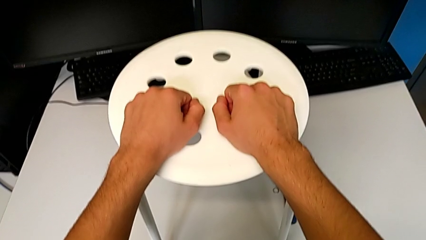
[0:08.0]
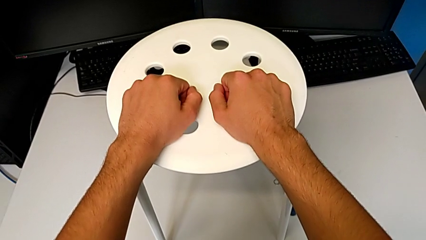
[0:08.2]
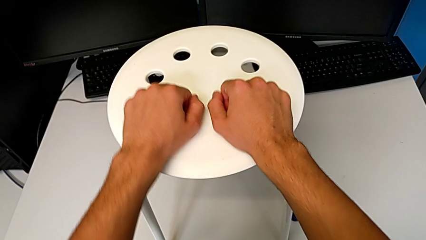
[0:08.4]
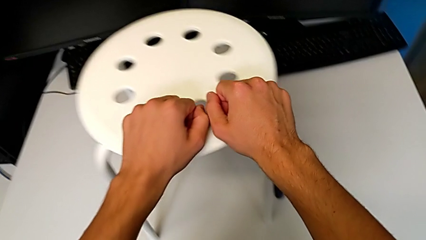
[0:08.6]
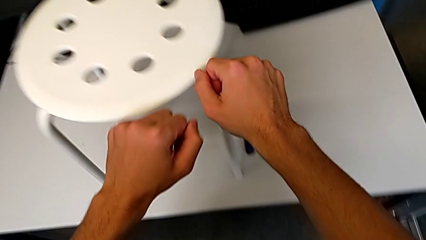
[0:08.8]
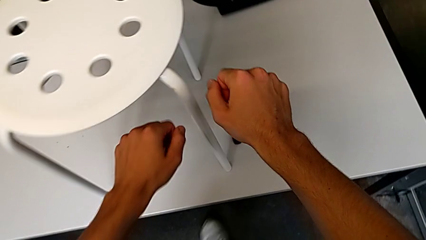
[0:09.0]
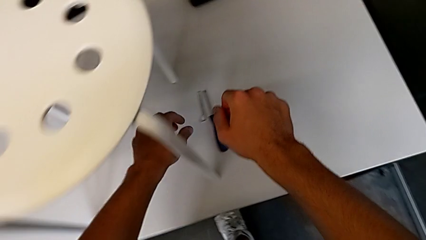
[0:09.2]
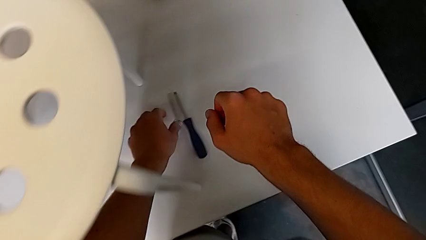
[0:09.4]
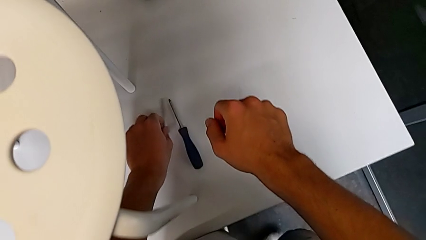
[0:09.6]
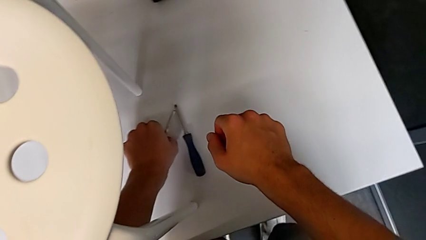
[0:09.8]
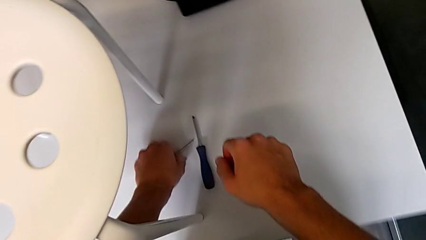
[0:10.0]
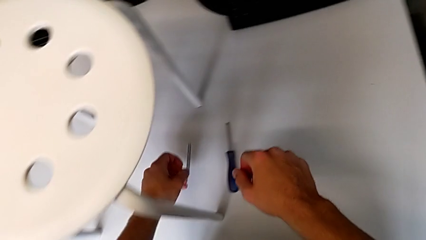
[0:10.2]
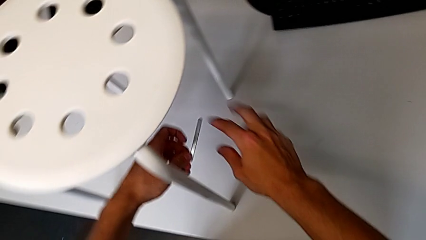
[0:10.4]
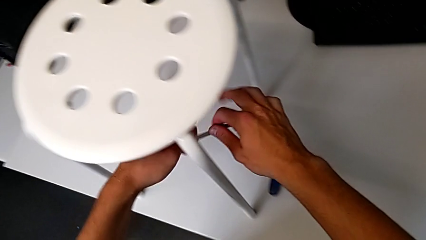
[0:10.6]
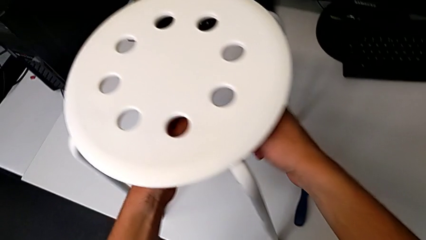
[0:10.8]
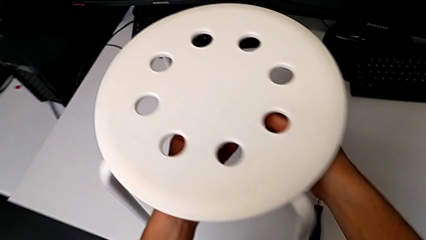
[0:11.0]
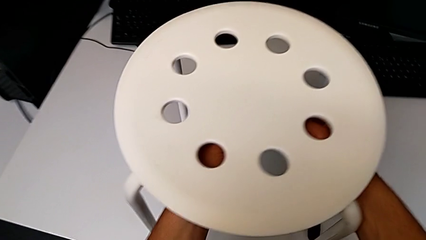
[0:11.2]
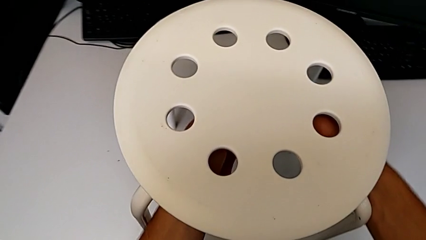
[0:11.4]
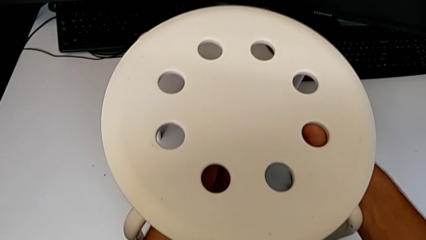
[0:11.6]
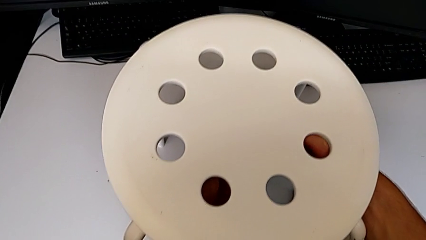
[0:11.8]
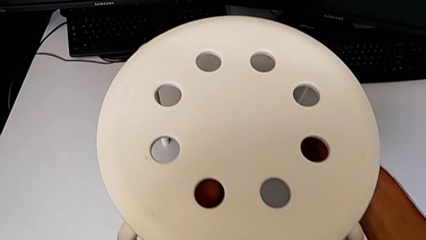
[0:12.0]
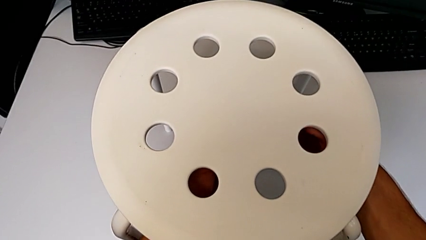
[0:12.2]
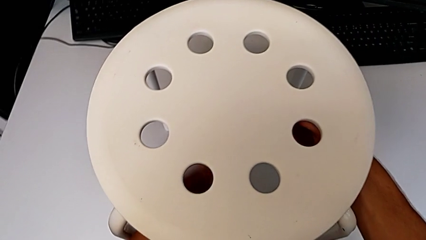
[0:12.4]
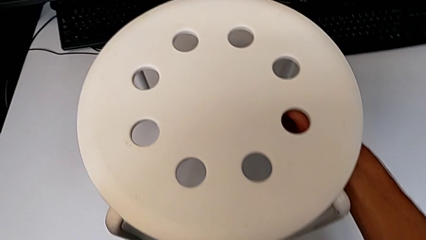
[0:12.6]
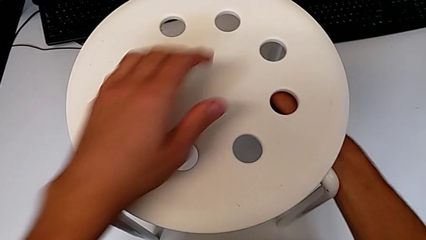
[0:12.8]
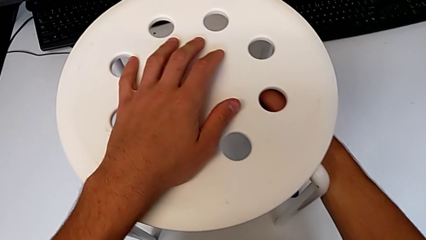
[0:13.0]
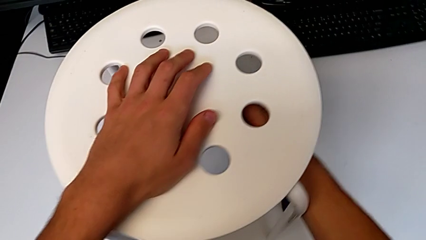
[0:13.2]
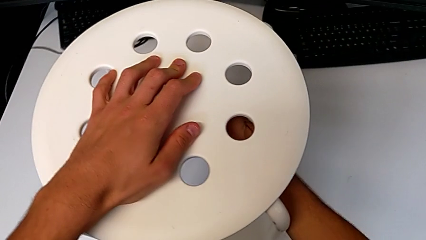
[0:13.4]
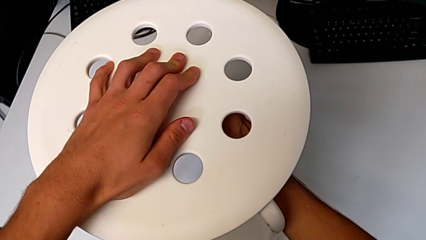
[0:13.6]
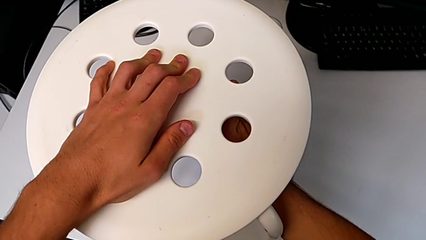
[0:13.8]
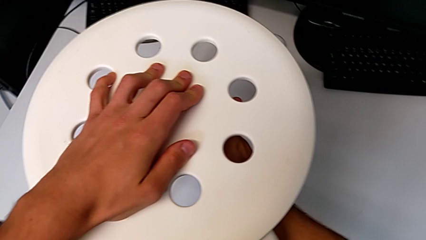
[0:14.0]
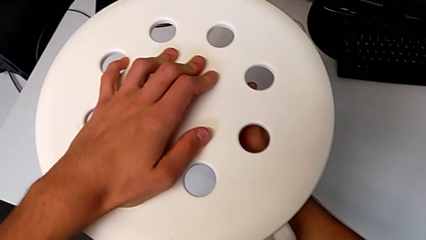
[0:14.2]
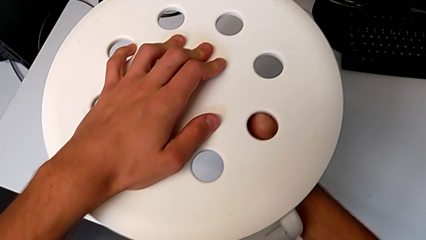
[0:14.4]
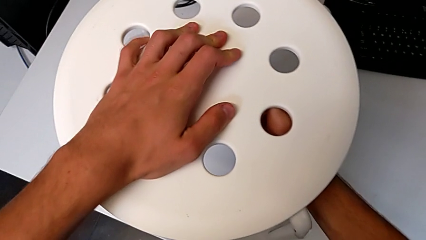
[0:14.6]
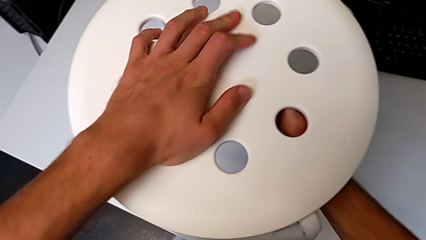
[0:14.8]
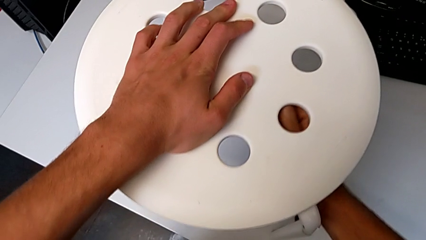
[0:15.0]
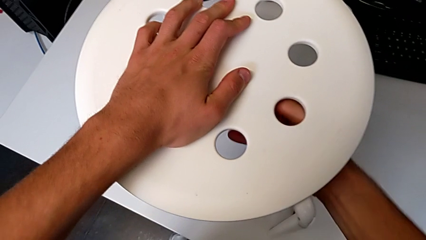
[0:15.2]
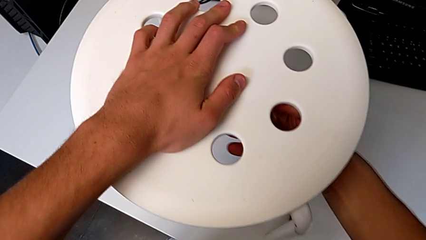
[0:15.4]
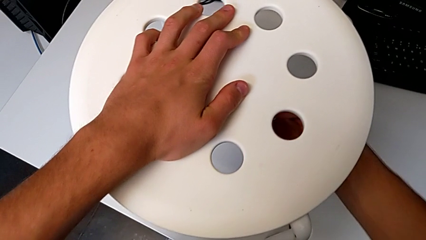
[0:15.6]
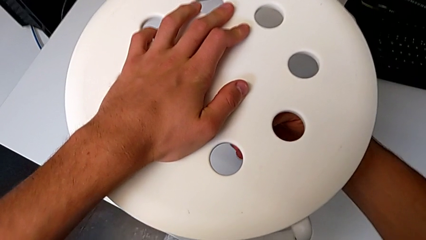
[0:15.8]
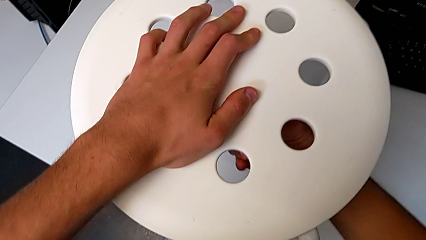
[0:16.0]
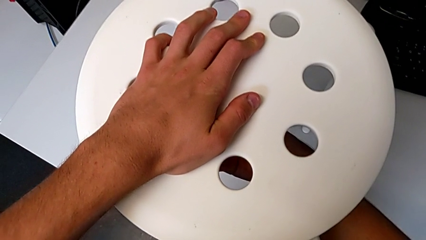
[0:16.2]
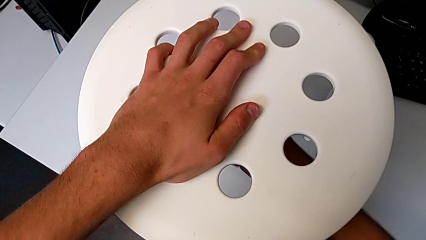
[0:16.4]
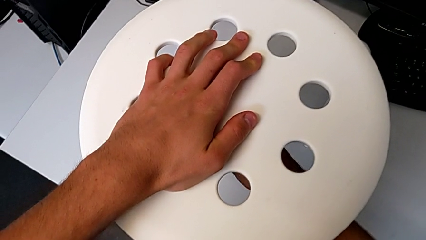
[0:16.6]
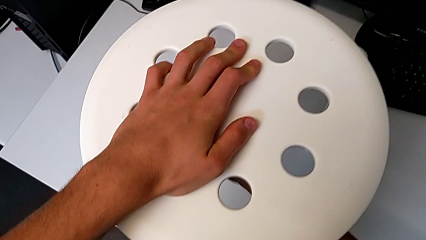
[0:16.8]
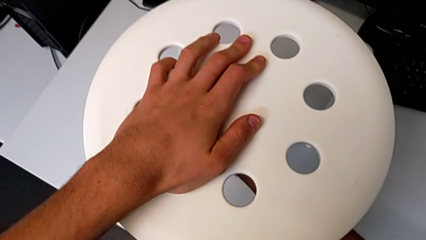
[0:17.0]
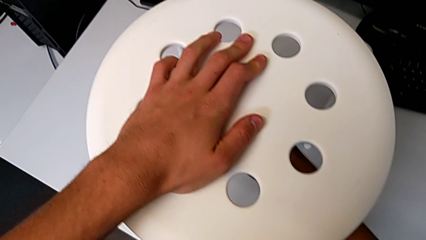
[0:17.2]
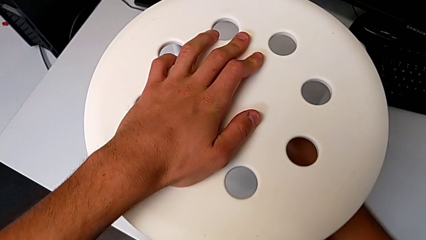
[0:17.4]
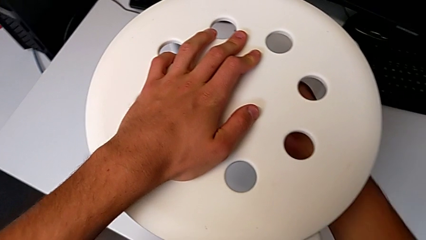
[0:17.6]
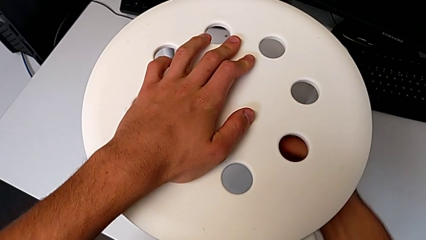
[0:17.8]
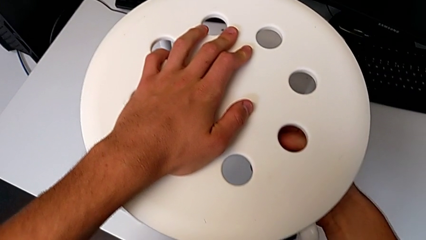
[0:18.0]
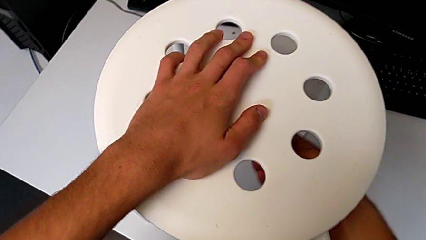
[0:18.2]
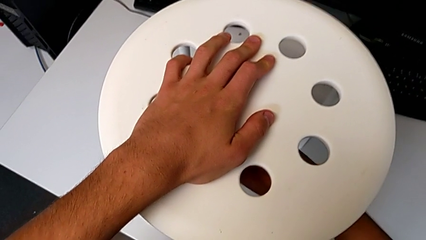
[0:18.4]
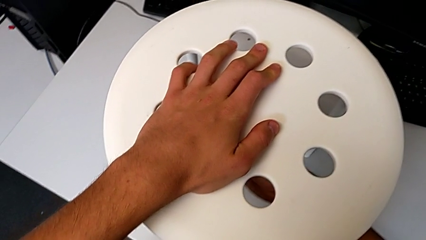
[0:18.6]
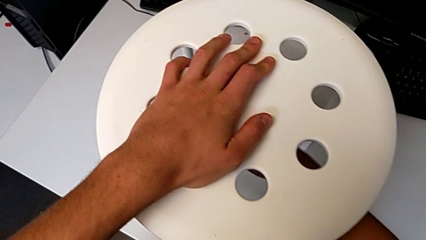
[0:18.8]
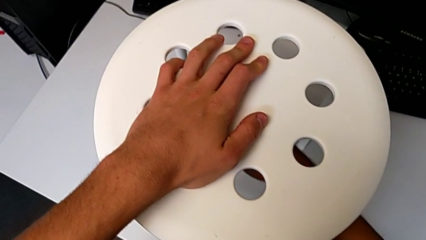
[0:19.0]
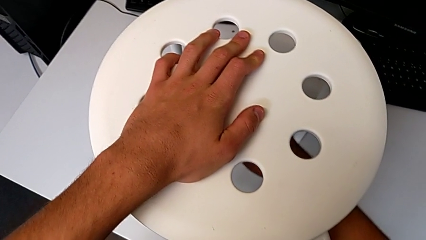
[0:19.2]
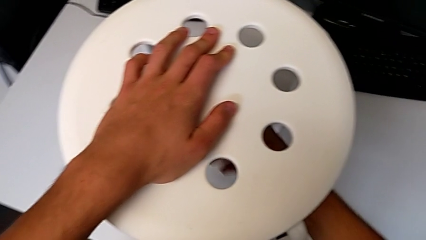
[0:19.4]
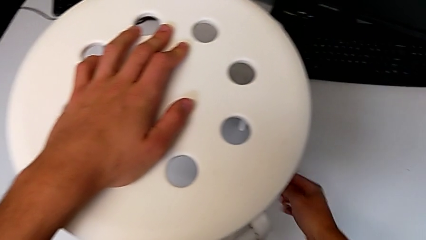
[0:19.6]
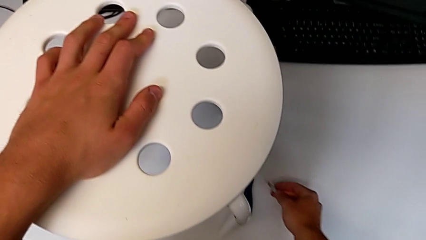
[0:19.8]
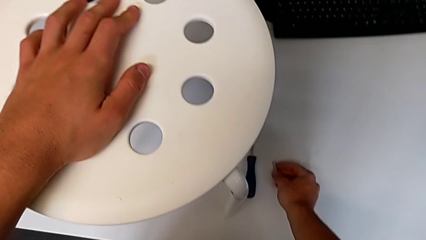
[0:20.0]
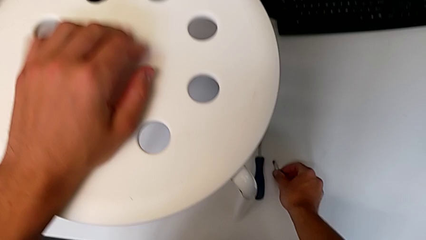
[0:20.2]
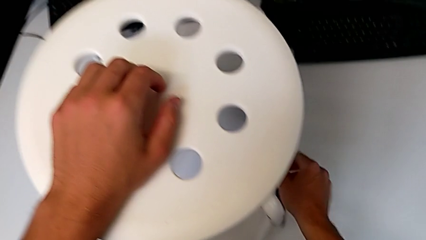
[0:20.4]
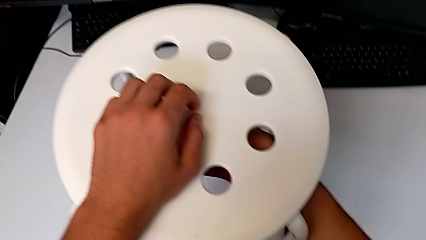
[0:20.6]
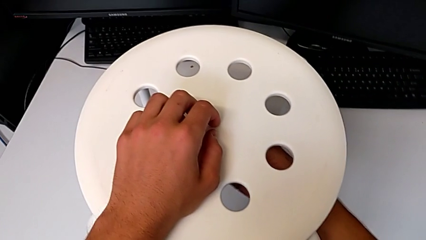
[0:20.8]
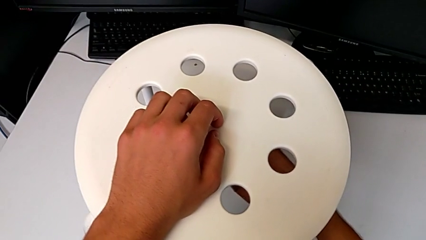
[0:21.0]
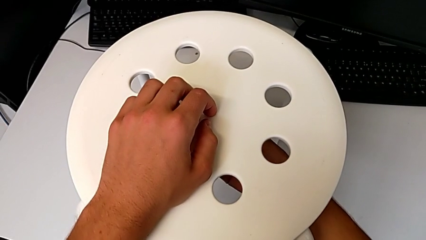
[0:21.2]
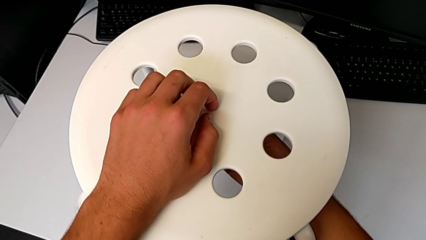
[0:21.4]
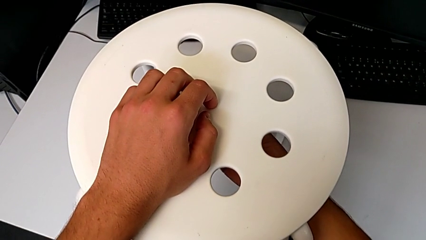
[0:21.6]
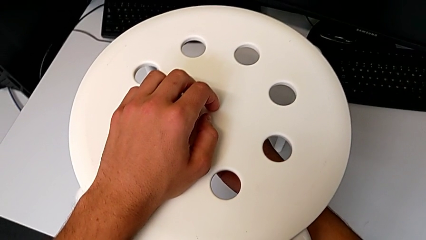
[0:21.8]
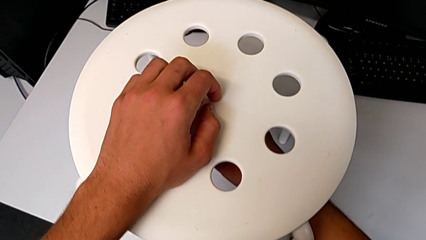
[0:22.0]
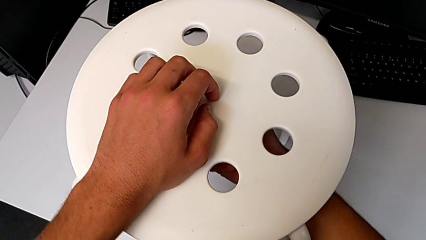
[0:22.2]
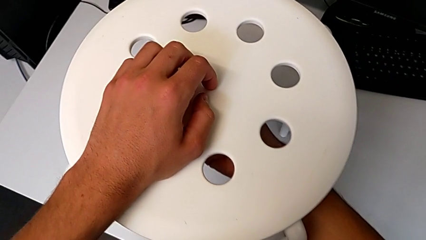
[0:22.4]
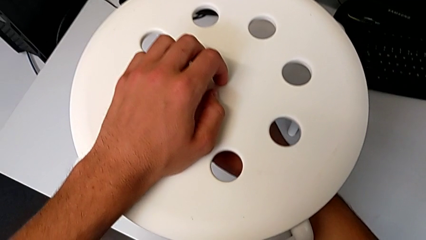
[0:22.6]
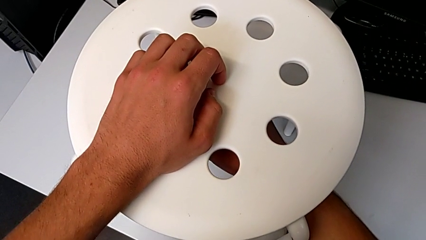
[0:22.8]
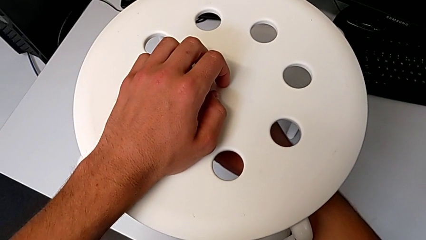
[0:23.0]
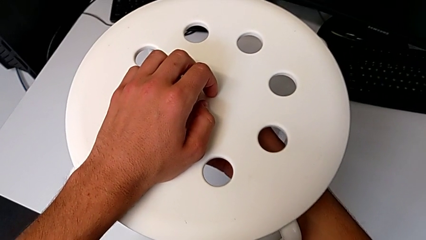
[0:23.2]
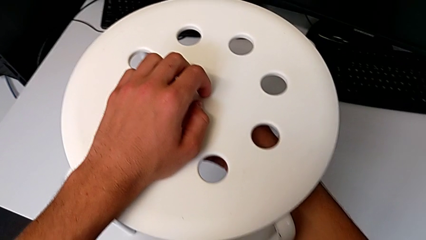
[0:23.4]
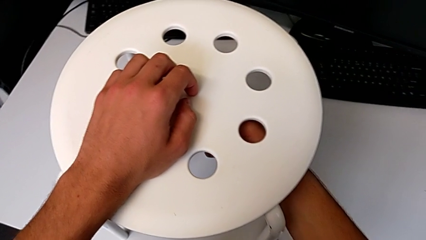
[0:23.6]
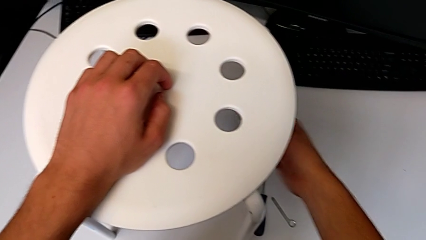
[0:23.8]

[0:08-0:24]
The camera wearer is unscrewing the middle hex nut of the bolt using a wrench. They approach the little hexagonal wrench, grab it, lift it, insert it, unscrew the middle hex nut, disassemble the little hexagonal wrench, place it, wrongly unscrew the middle hex nut and approach the little hexagonal wrench.
